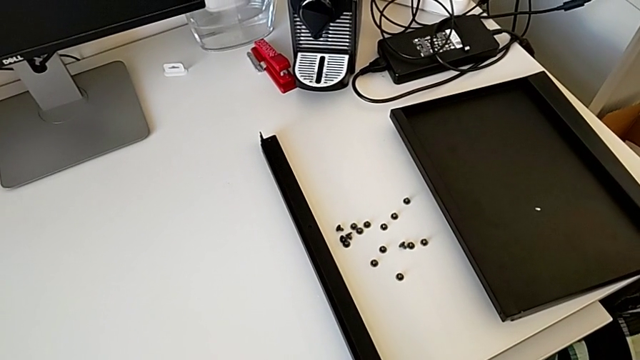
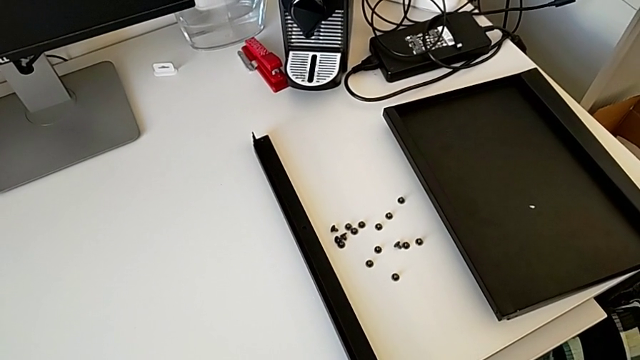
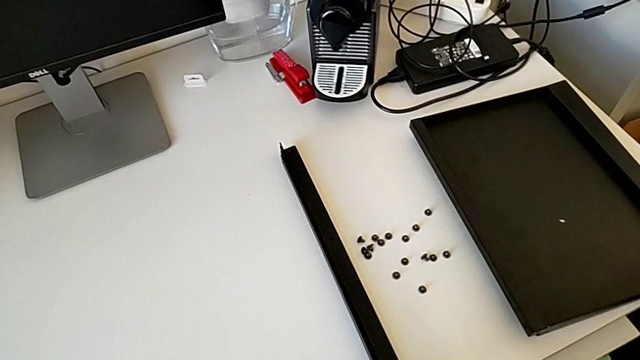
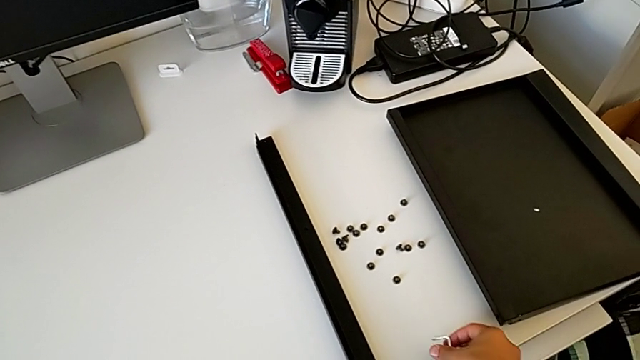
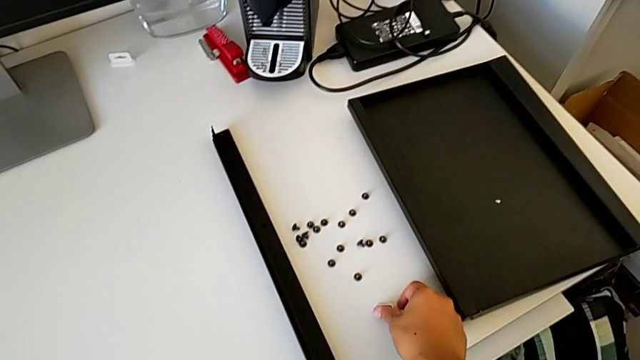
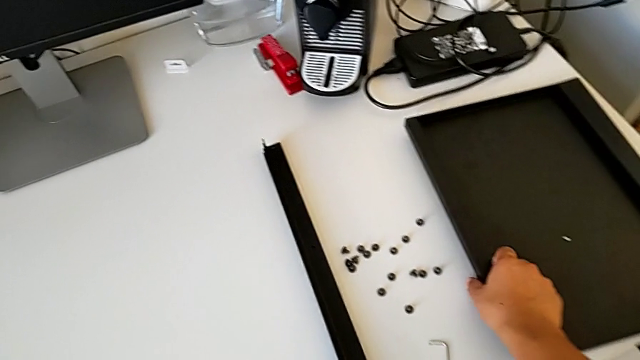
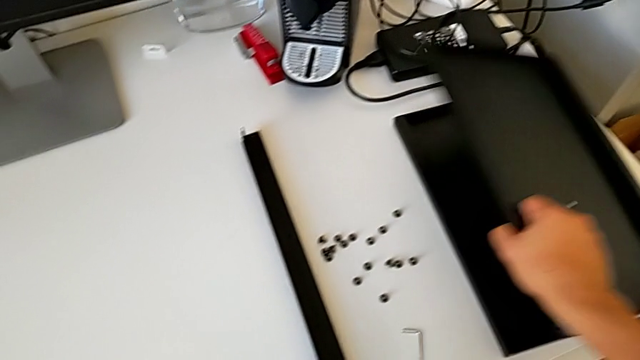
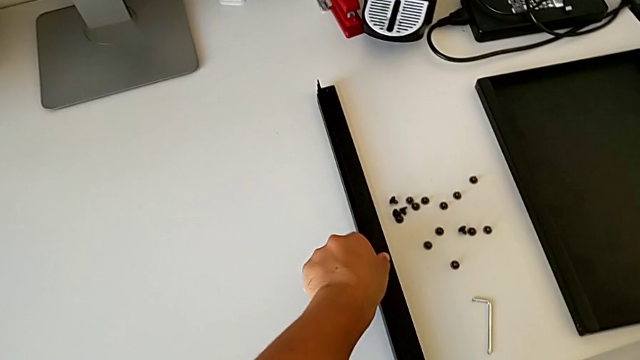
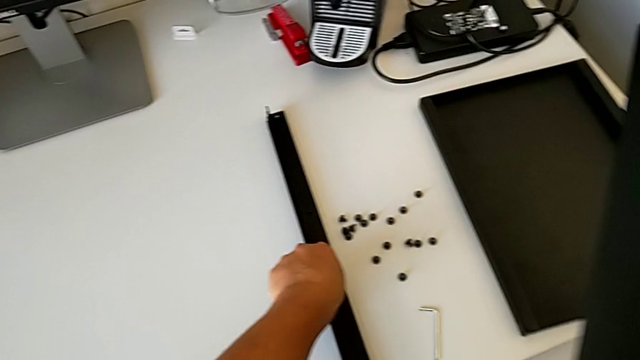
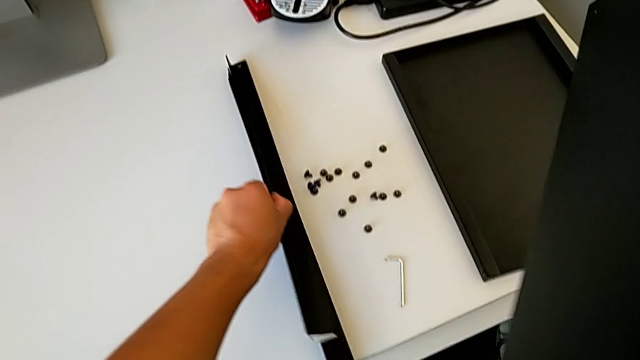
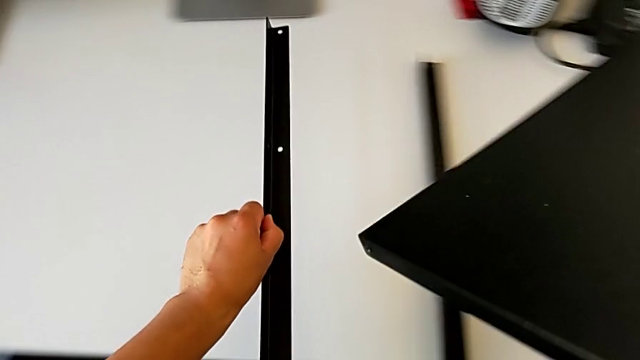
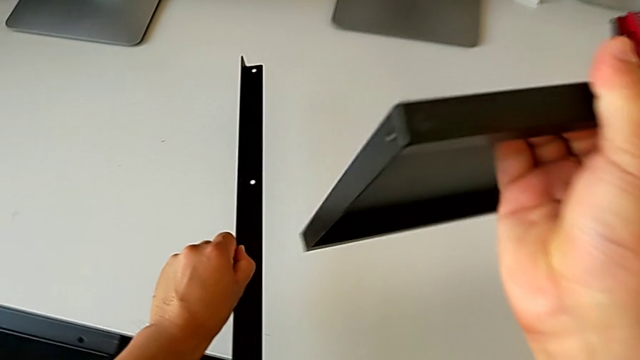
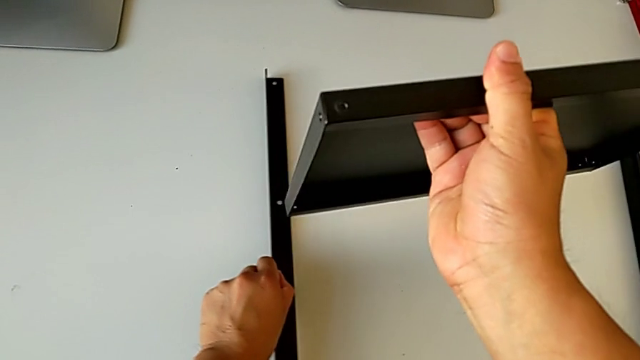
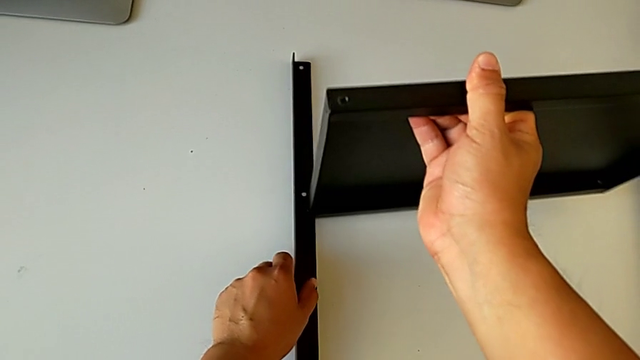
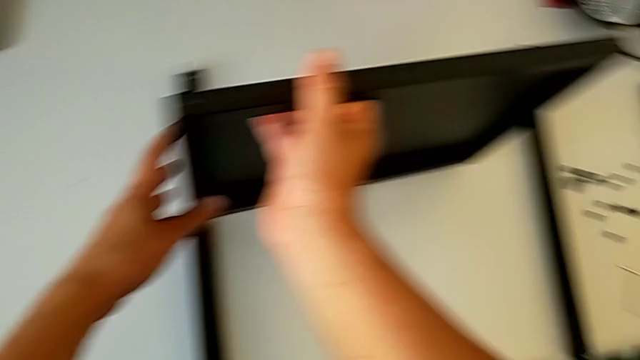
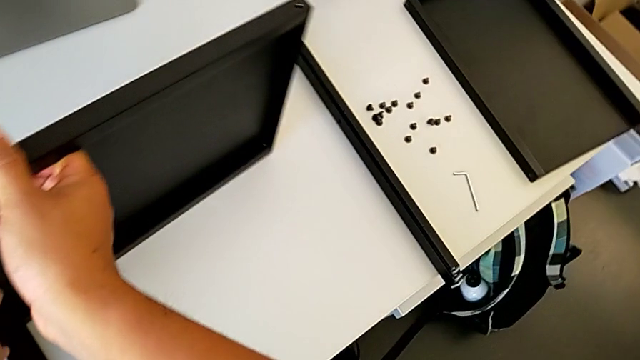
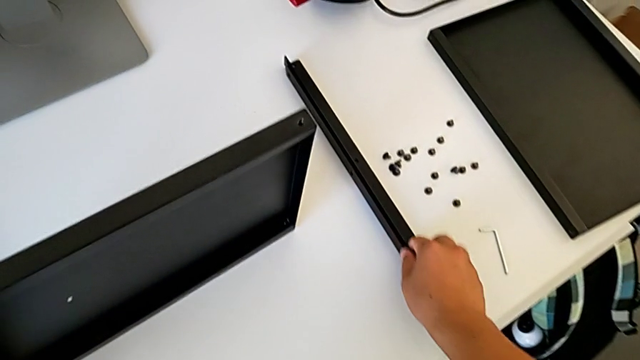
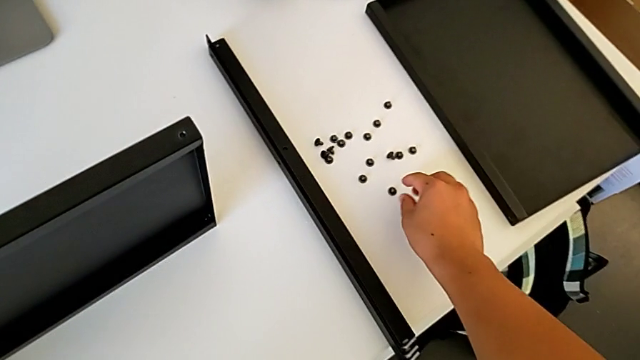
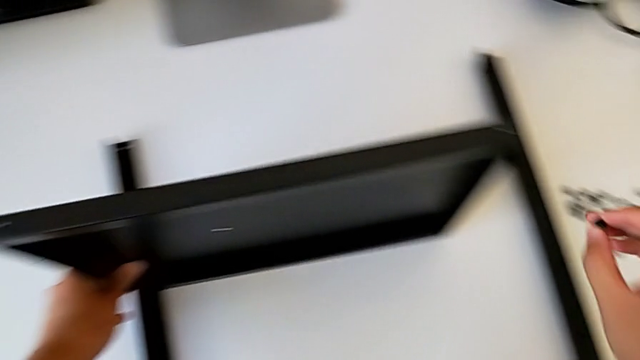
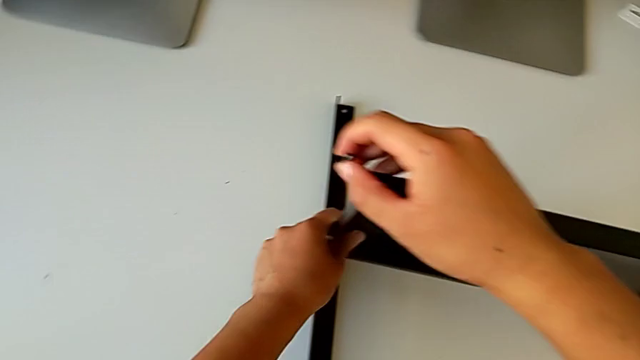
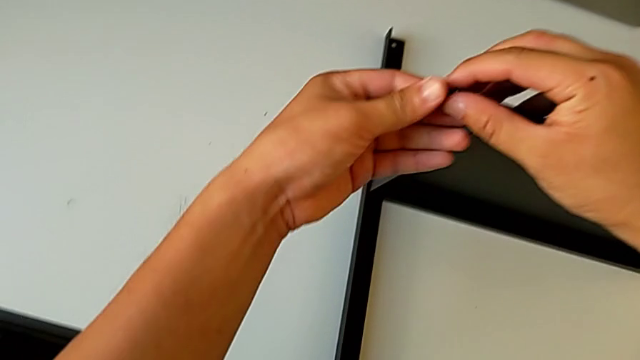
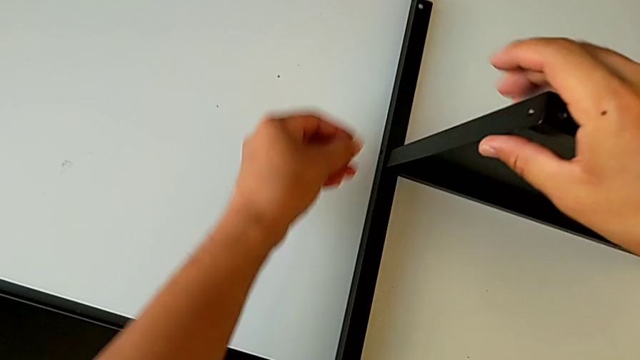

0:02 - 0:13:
The camera wearer is assembling the first leg on the table. They place the Allen wrench, grab the tray, grab the leg, align the tray and grab the hex socket head.

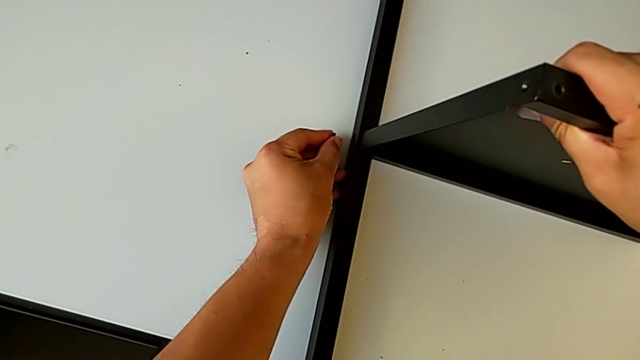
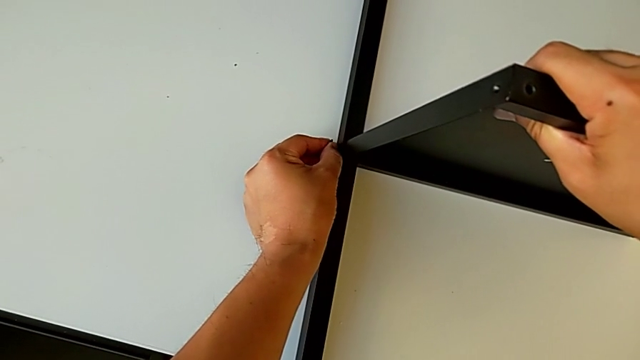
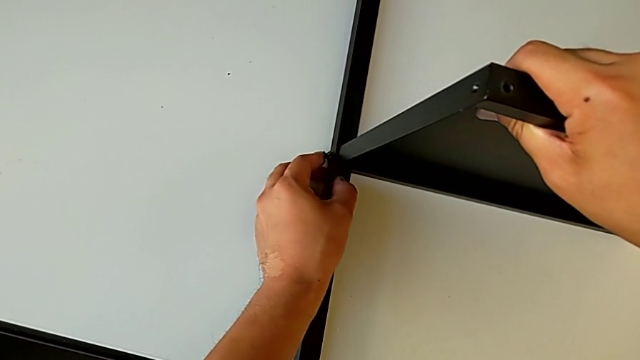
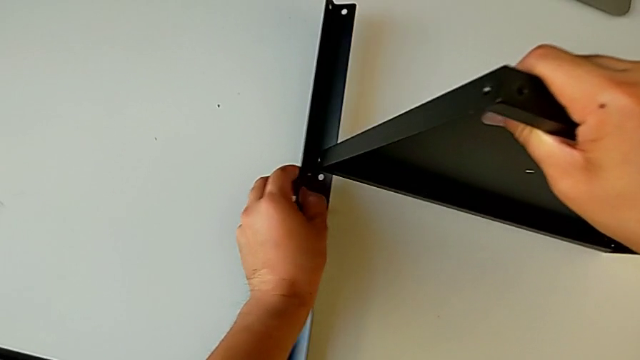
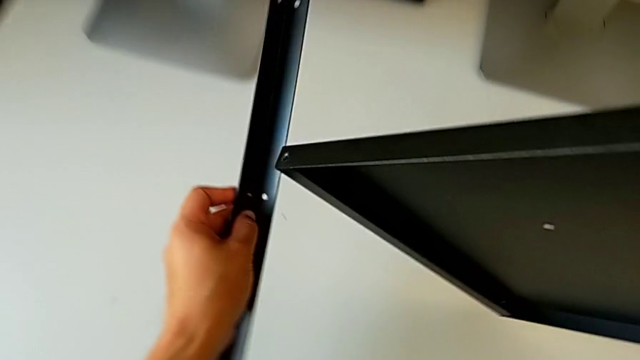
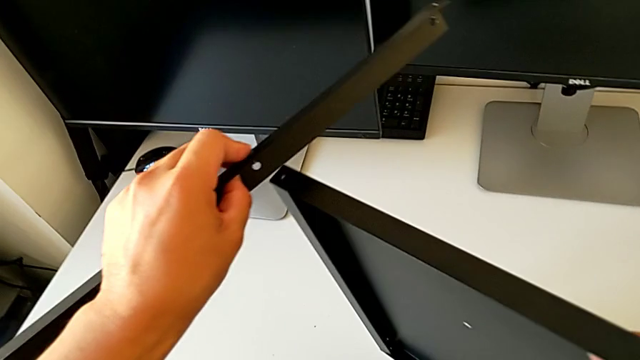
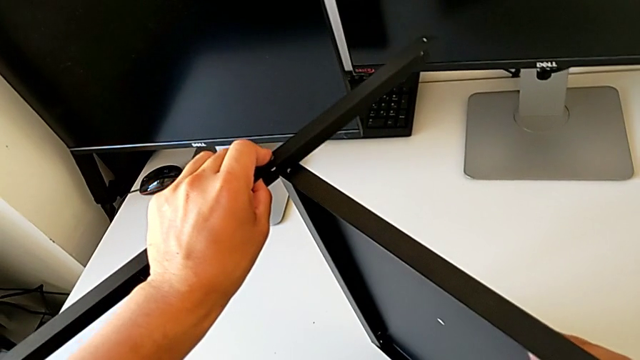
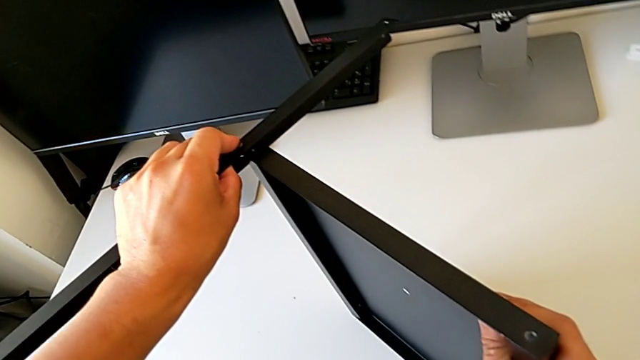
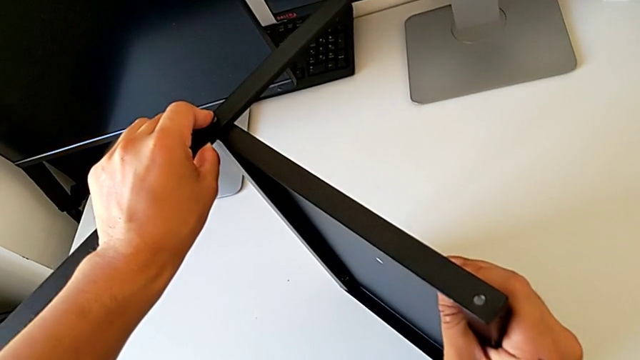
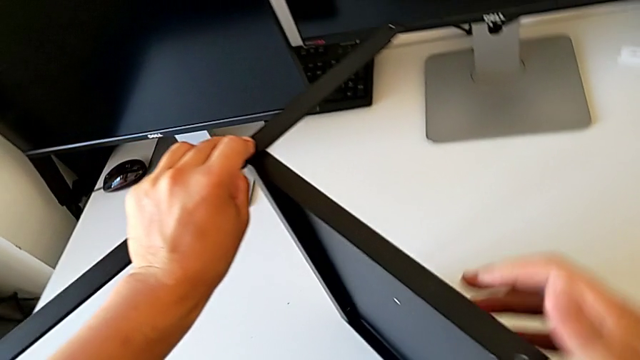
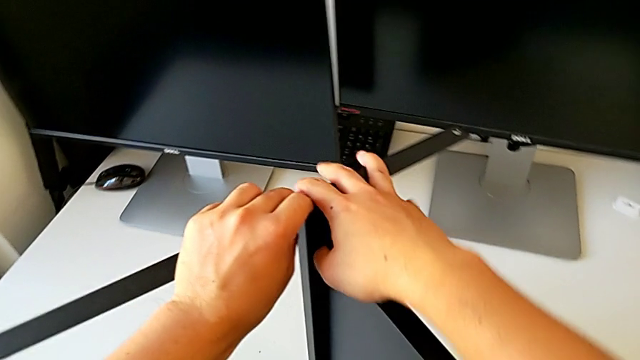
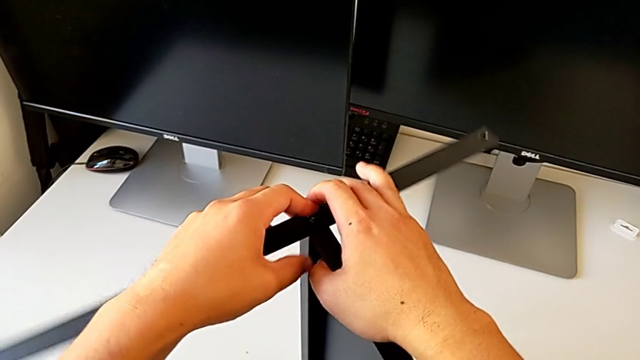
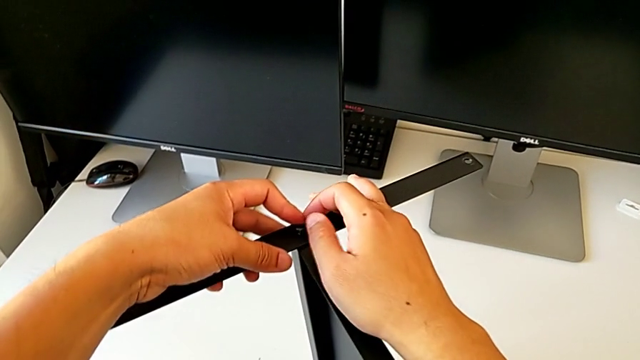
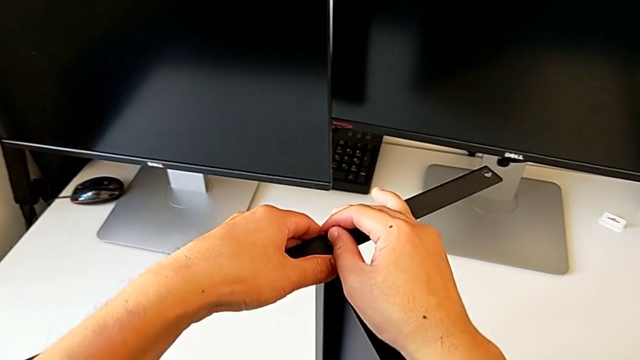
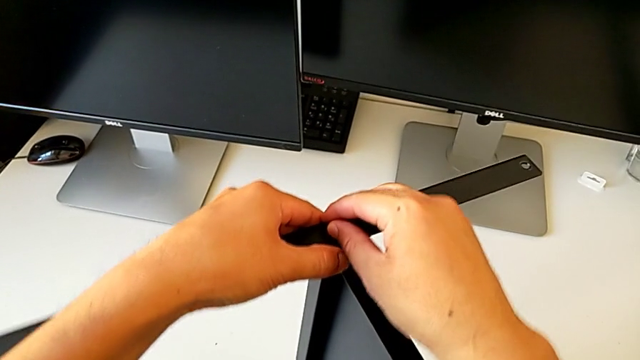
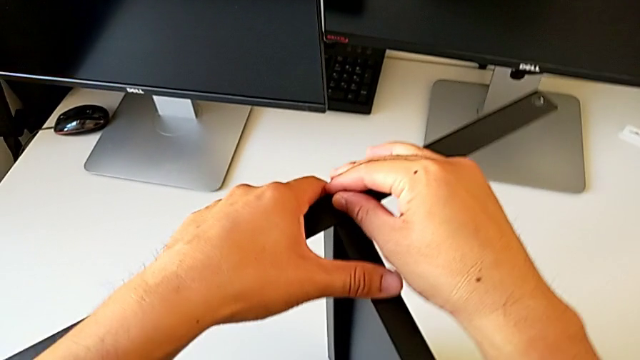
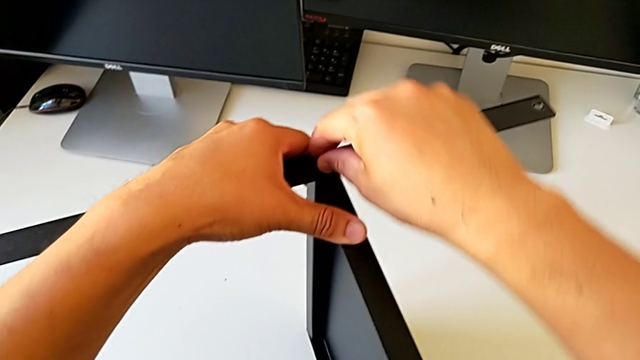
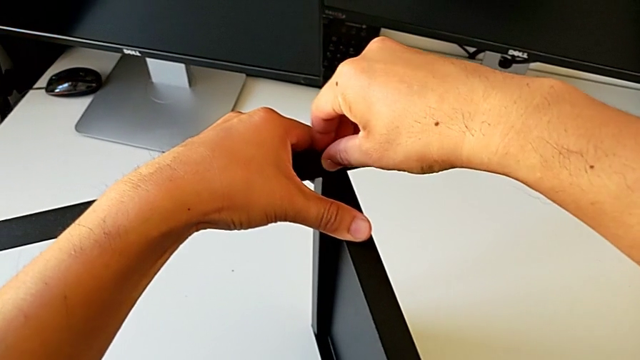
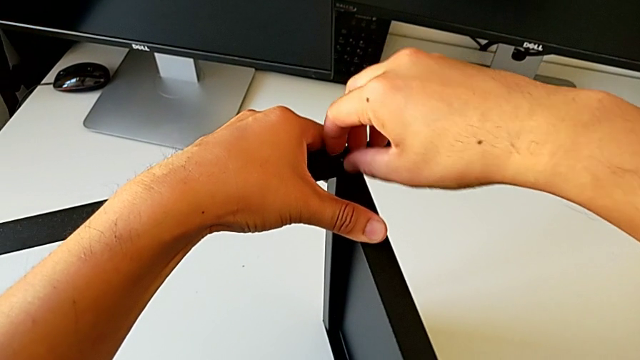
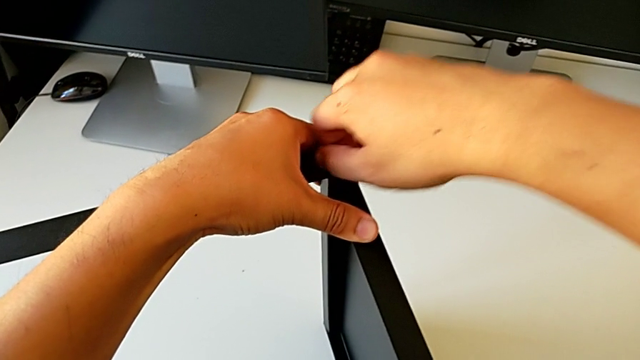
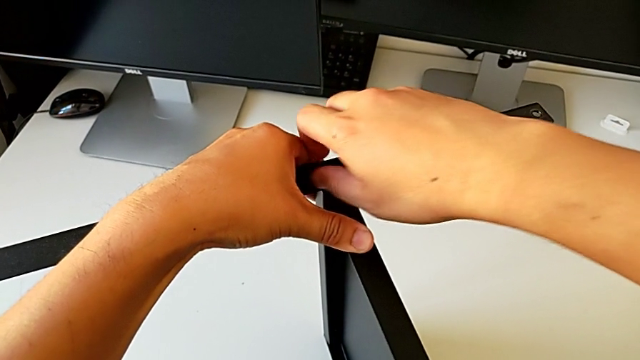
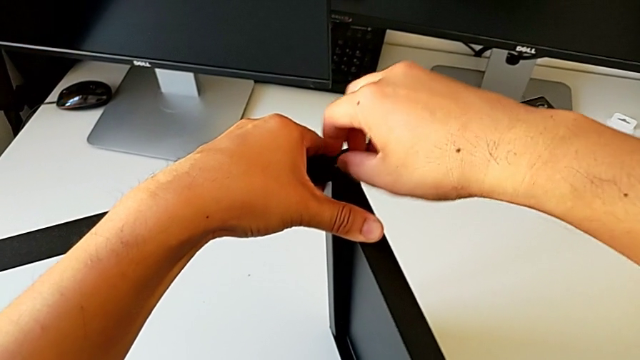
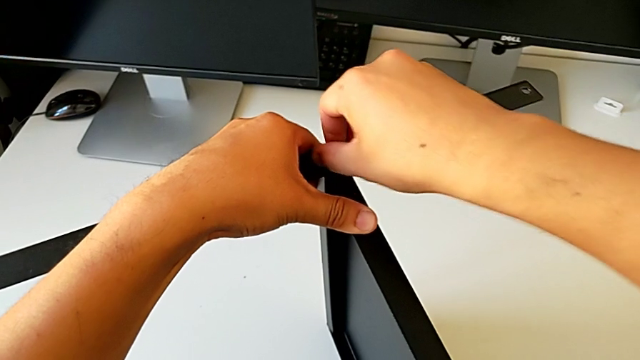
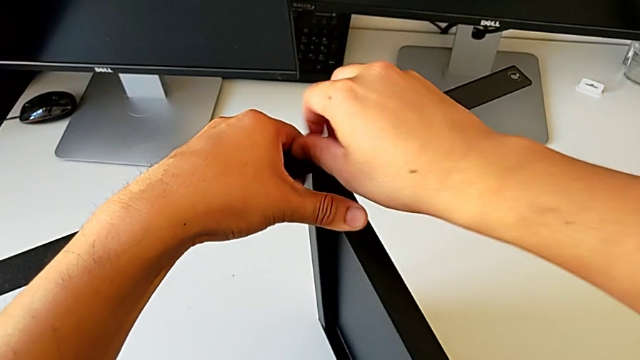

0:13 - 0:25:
The camera wearer is assembling the first leg on the table. They insert the hex socket head, rotate the nightstand, align the leg and screw the hex socket head.
